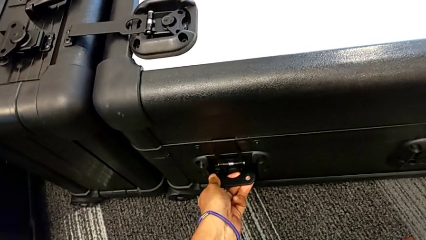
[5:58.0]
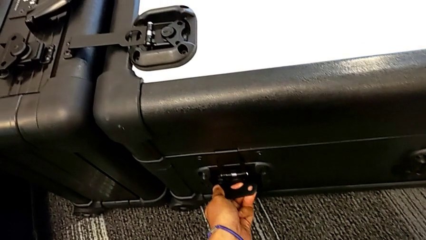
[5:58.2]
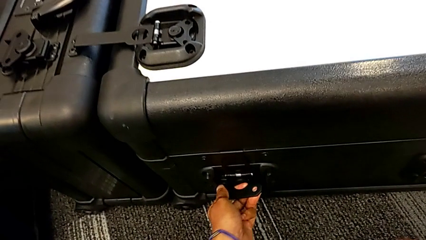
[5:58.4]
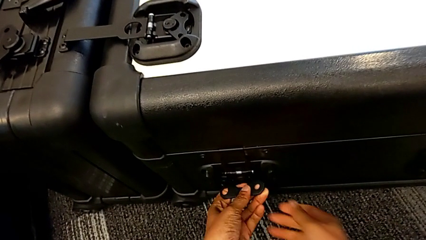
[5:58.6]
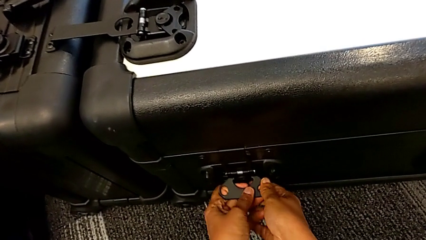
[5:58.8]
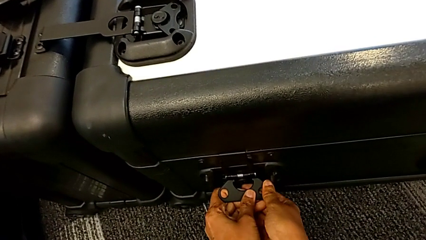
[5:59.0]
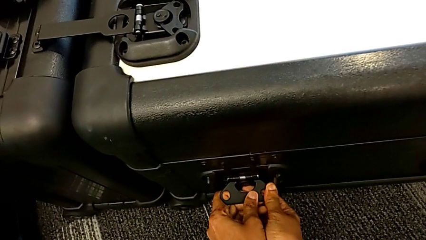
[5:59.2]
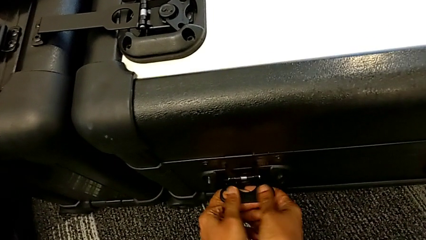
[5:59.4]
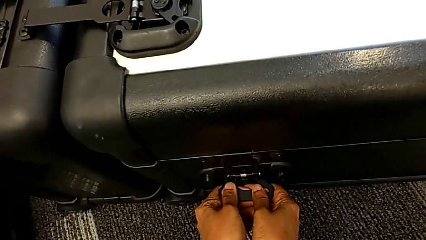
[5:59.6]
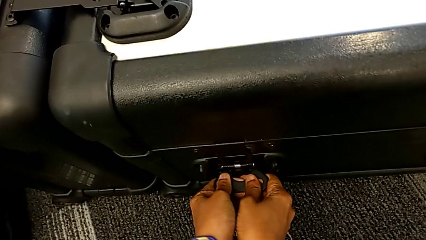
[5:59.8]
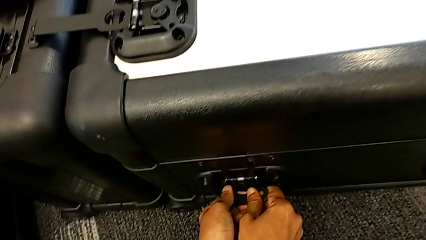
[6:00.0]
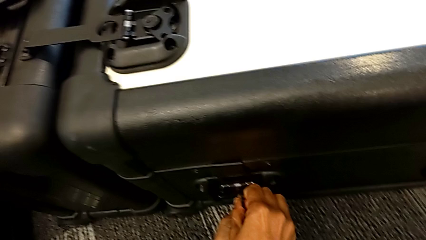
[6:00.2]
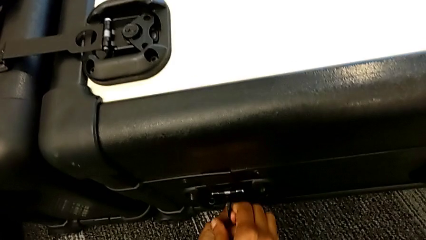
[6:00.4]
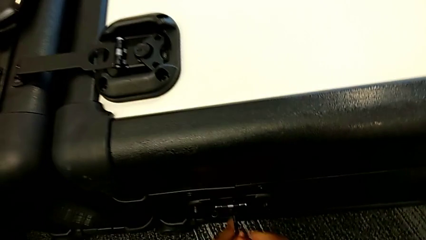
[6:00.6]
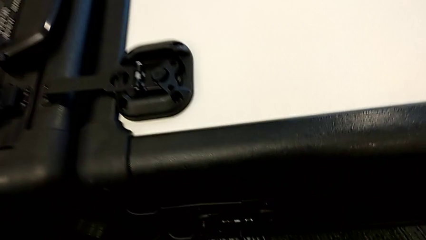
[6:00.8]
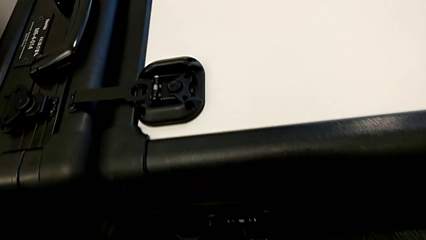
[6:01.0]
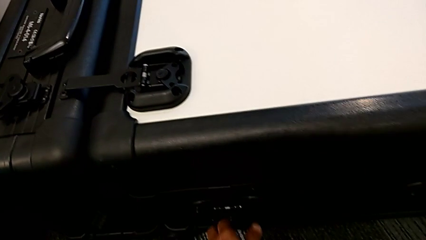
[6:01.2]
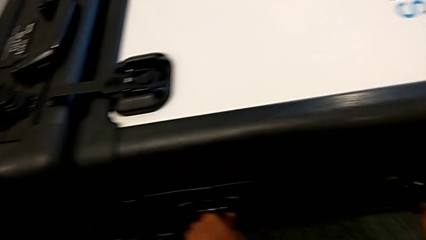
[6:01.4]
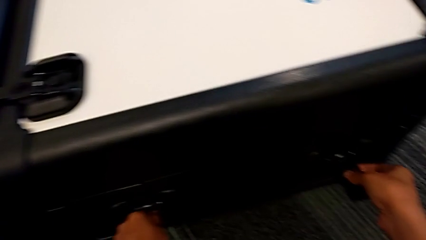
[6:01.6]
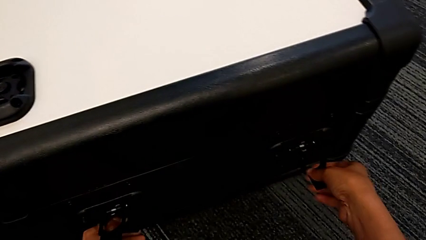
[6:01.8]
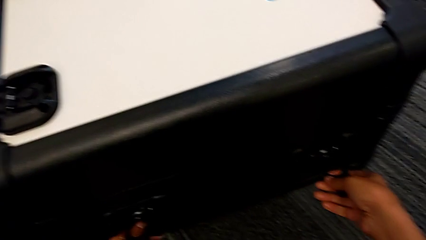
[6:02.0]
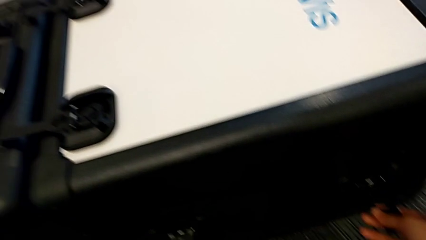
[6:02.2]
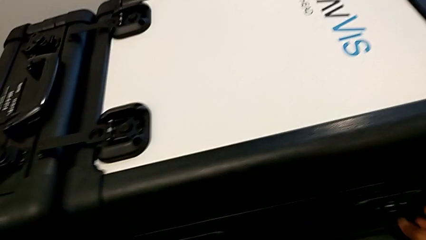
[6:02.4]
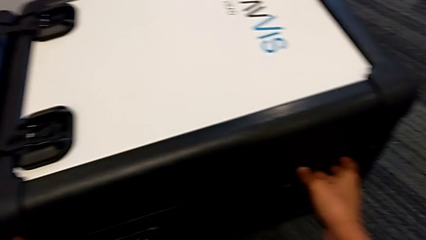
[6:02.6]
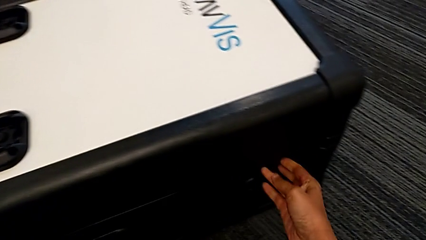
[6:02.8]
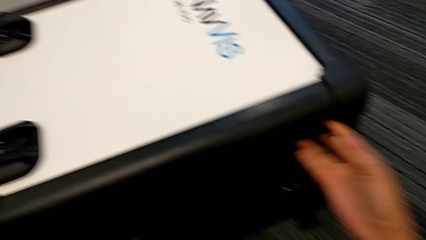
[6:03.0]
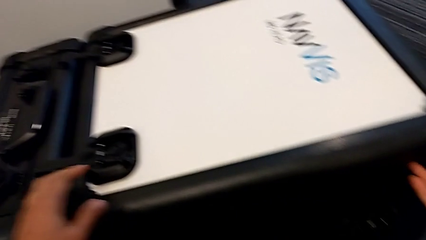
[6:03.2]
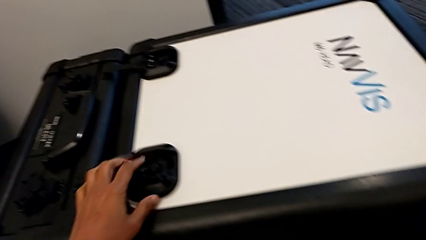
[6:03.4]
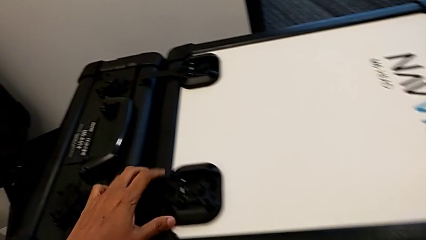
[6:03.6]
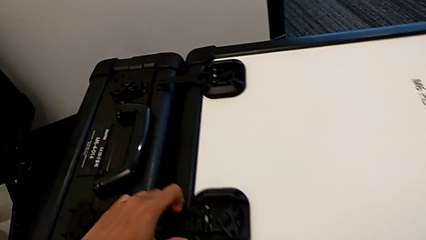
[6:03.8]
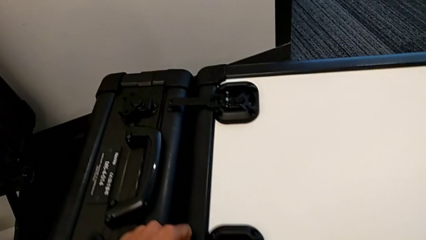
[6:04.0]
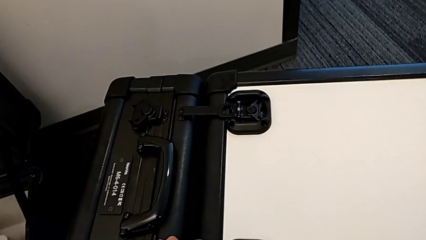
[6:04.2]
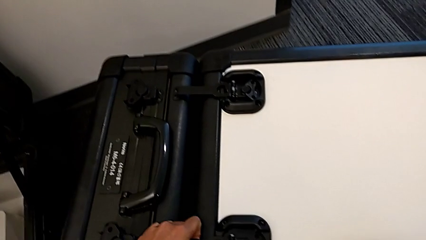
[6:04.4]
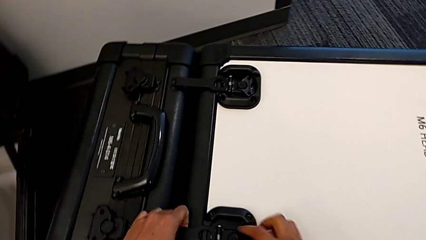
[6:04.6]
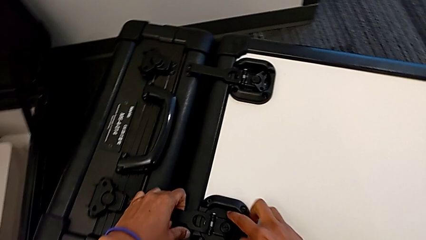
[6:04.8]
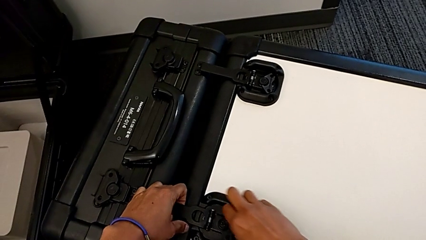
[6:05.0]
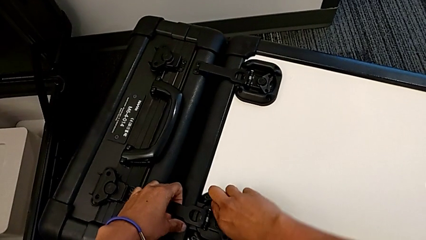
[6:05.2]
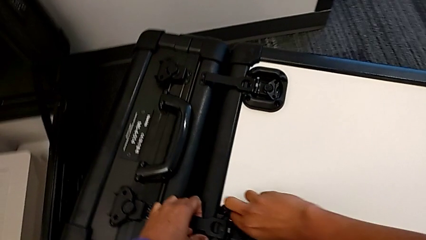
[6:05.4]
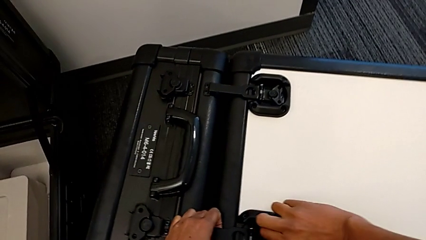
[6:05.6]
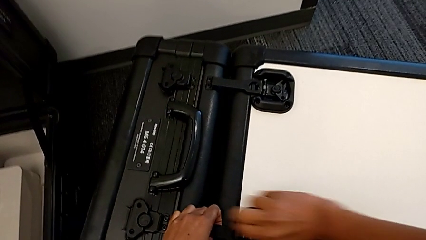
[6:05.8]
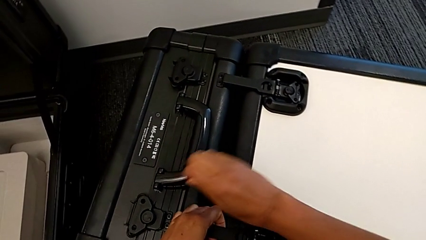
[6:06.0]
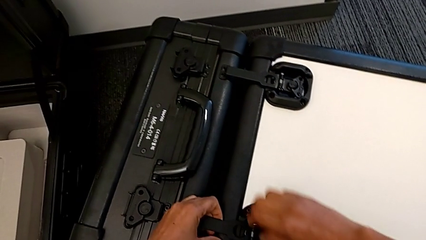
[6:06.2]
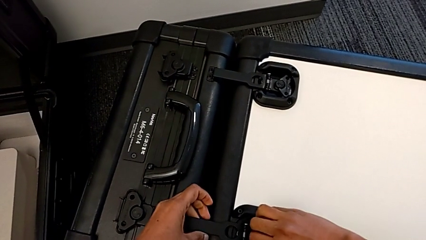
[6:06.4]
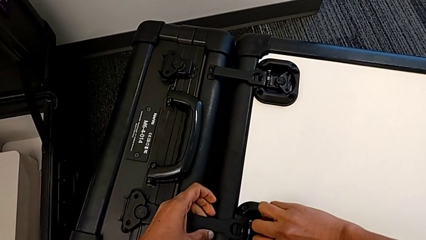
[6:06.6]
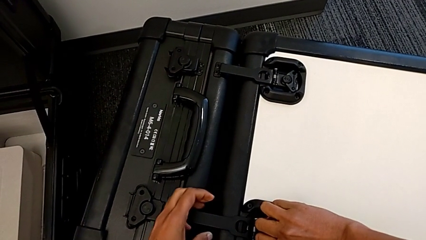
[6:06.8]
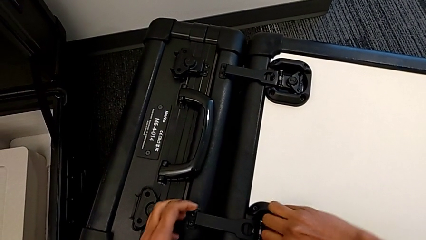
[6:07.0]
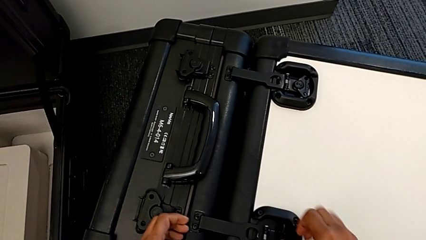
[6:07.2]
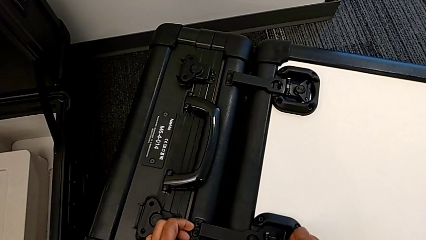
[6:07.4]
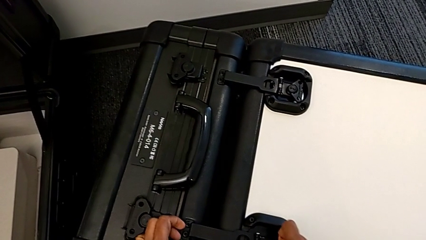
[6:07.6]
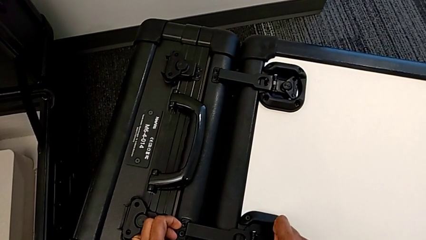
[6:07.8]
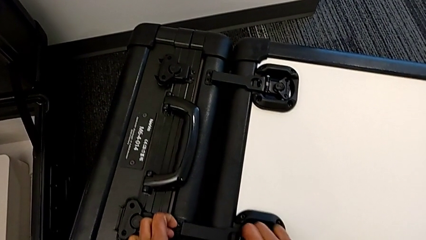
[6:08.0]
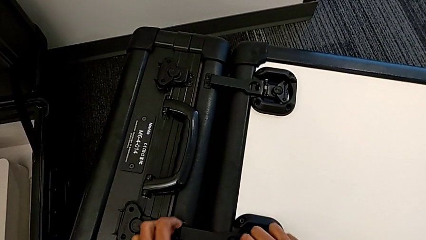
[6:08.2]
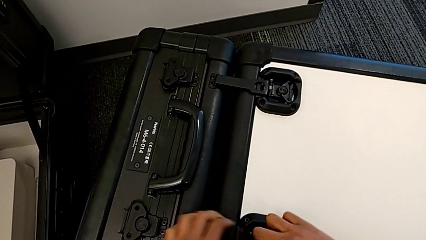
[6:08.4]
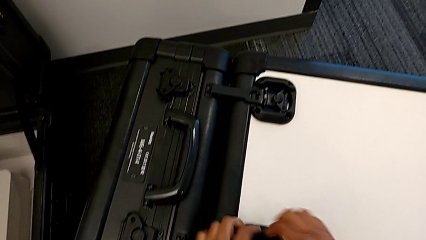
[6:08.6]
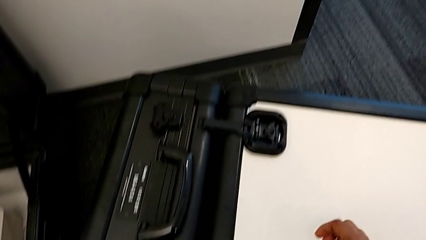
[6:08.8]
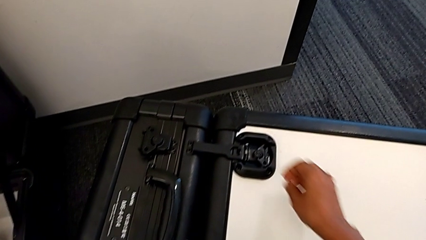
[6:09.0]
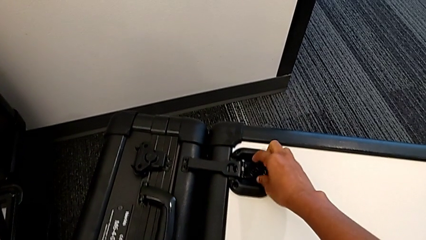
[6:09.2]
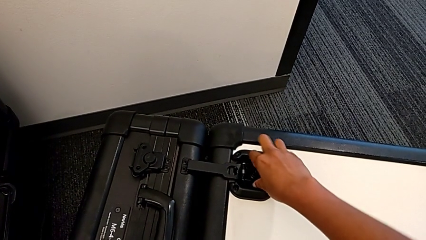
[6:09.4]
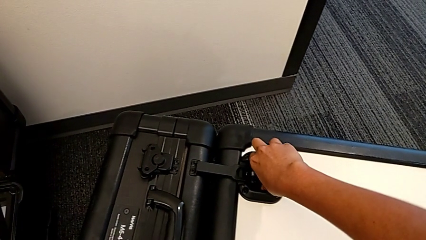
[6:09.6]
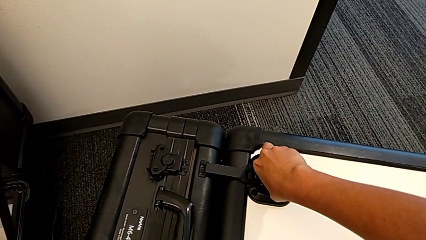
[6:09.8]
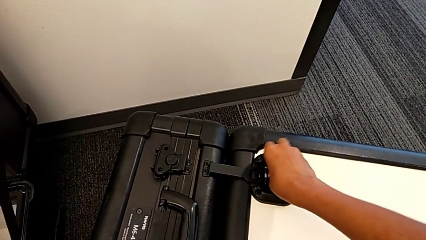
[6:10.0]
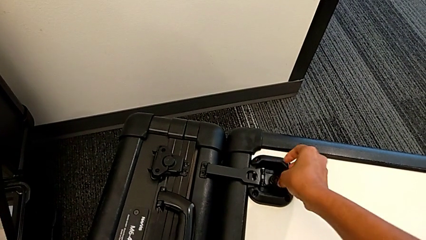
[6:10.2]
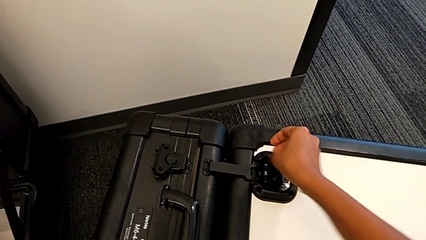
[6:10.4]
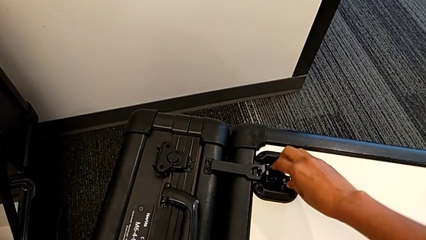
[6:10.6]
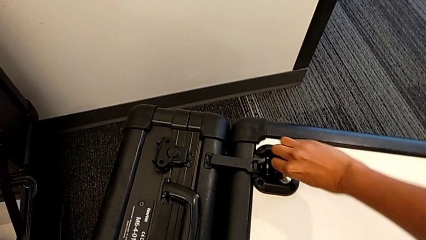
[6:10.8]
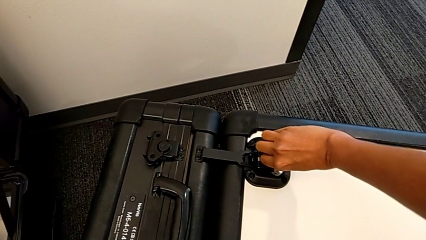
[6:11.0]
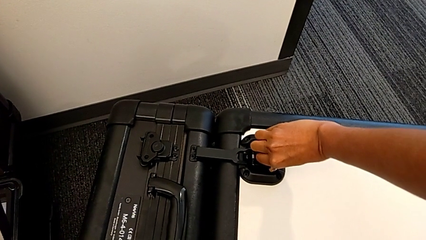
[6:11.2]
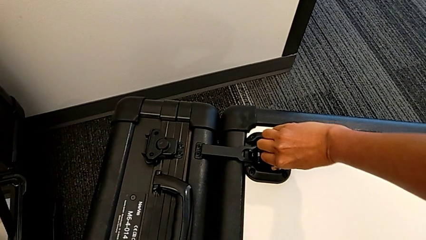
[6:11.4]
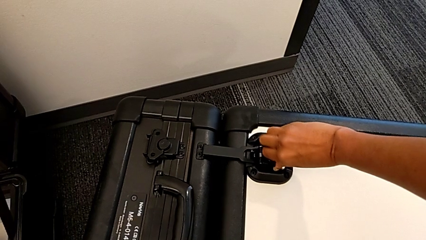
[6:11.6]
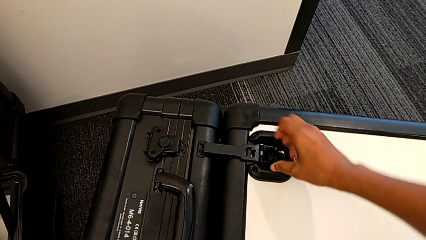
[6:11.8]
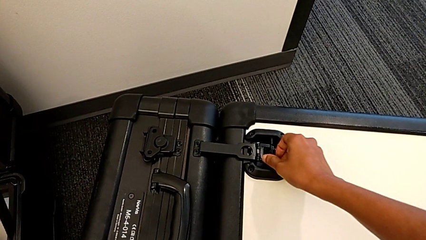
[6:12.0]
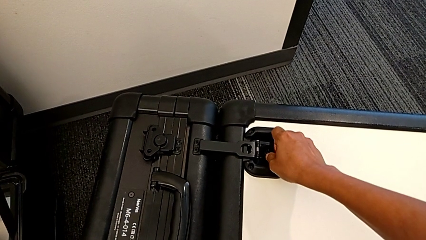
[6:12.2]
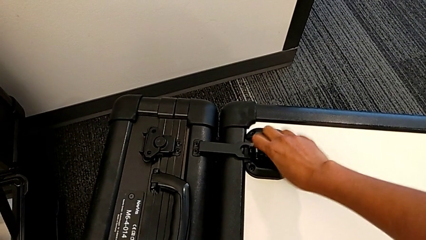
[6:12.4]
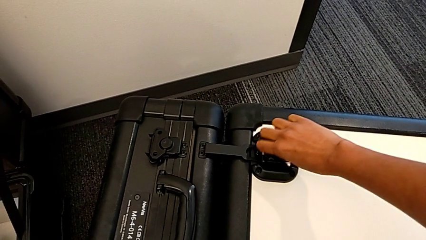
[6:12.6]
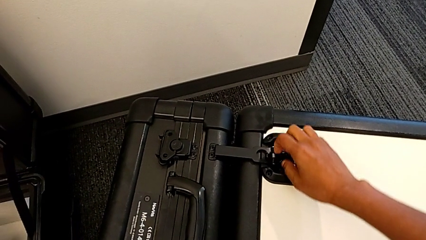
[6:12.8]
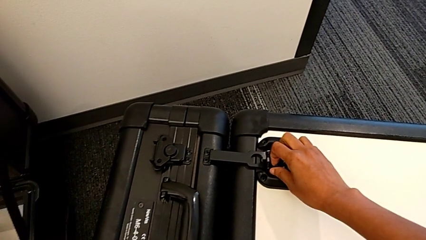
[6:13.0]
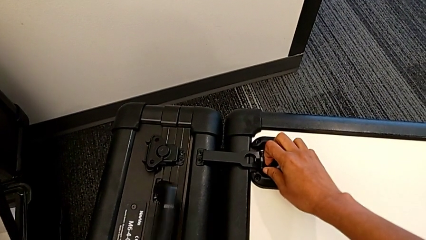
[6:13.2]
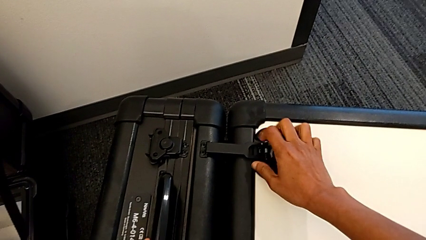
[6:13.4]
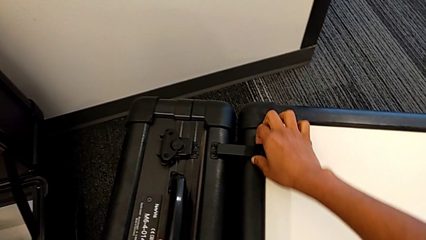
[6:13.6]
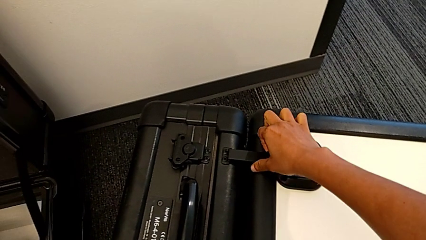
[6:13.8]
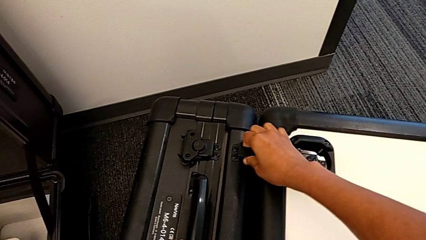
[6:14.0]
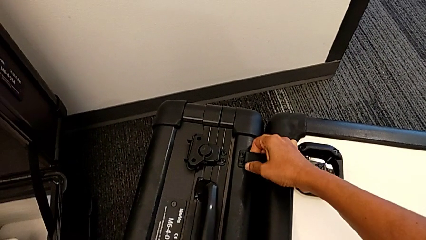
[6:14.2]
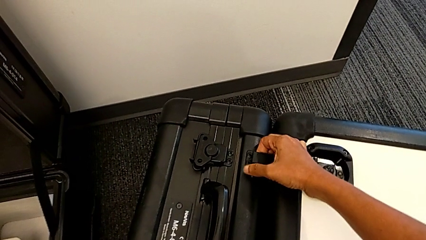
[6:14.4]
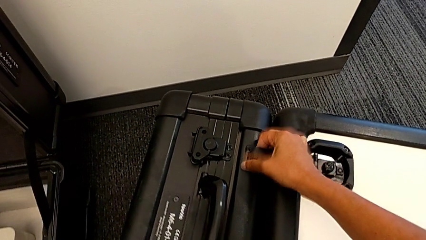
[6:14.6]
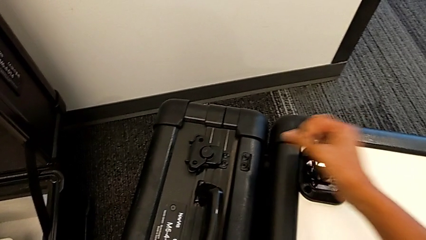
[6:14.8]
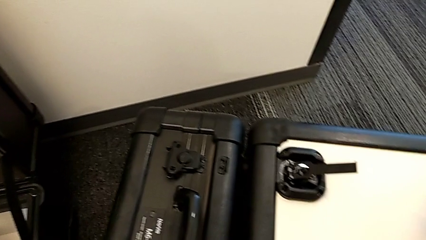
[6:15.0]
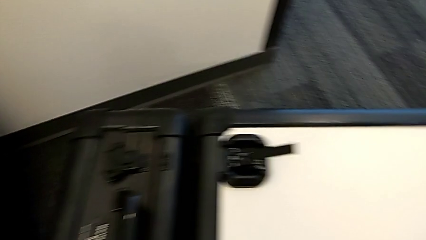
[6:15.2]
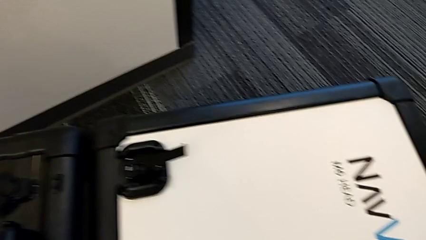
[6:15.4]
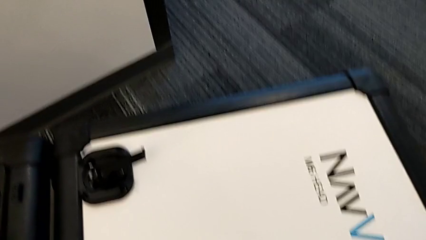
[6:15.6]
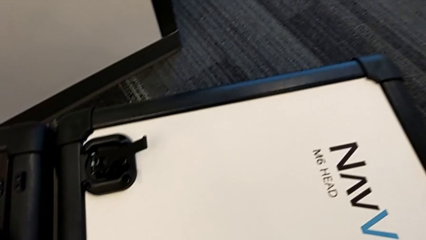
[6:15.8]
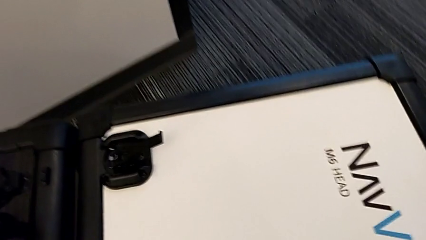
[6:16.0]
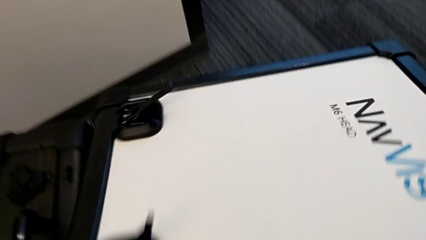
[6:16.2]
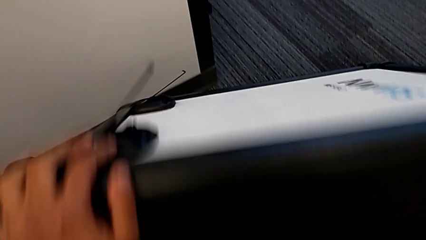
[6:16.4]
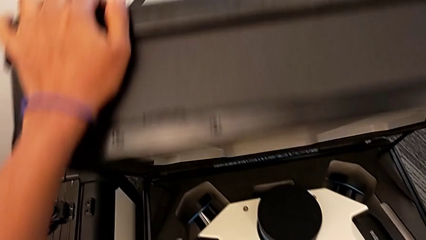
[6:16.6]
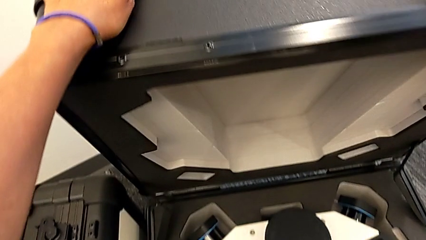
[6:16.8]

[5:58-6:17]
The camera wearer is assembling the M6 head into the M6 body. They keep opening the box.
